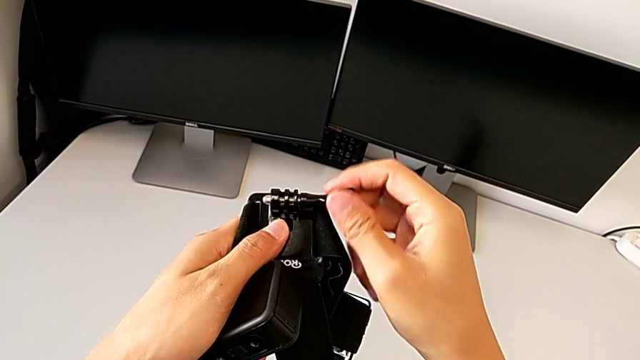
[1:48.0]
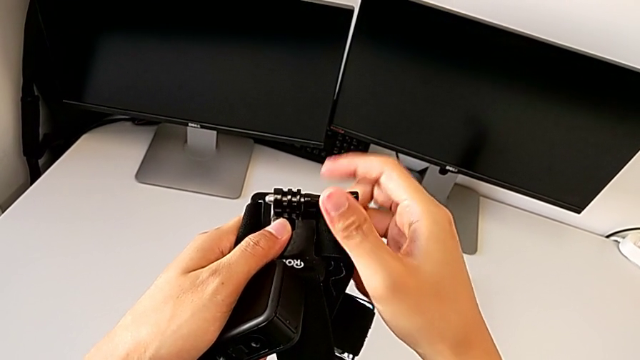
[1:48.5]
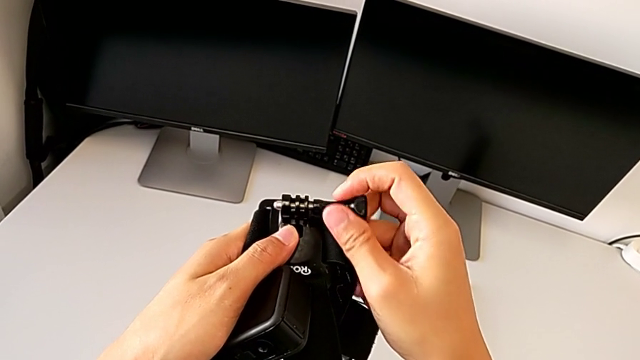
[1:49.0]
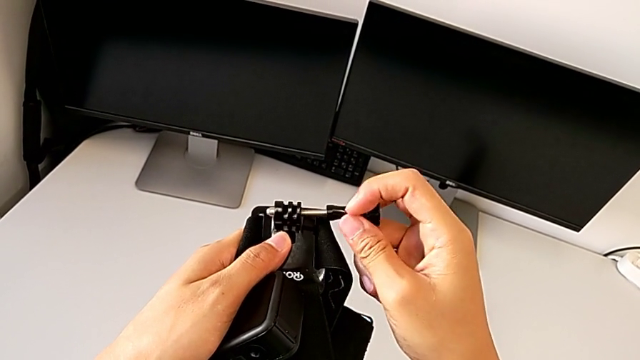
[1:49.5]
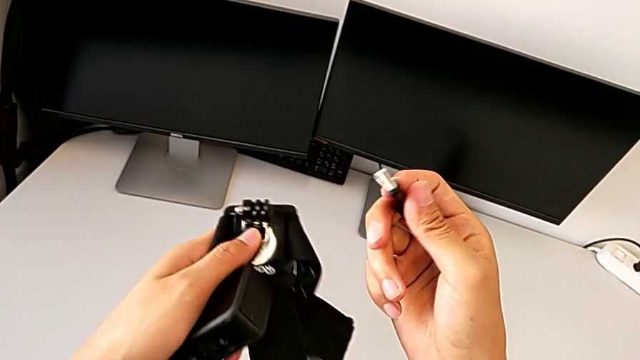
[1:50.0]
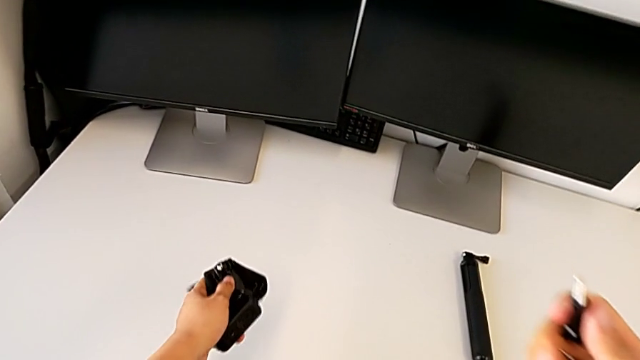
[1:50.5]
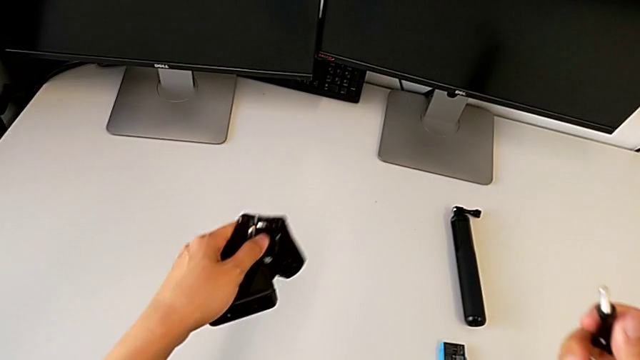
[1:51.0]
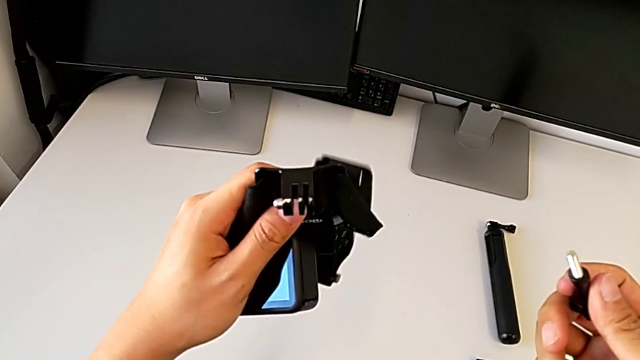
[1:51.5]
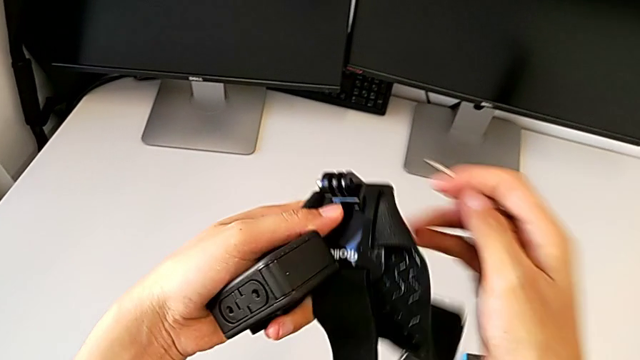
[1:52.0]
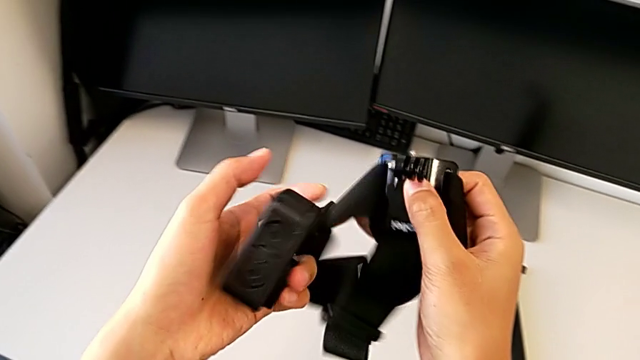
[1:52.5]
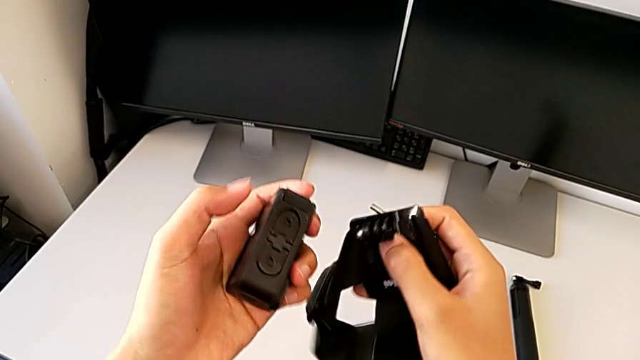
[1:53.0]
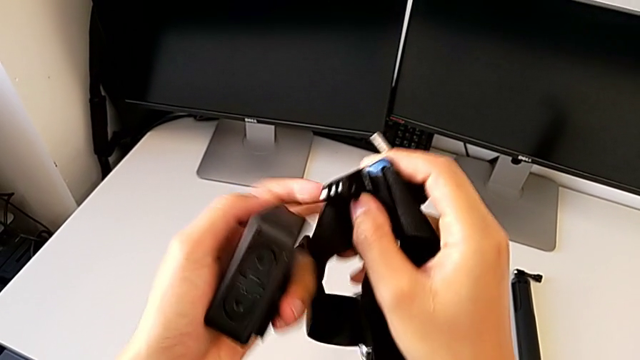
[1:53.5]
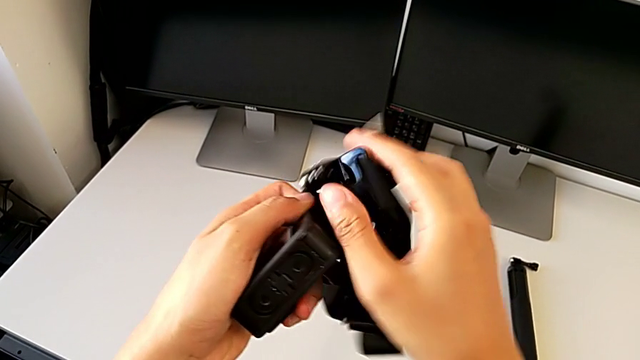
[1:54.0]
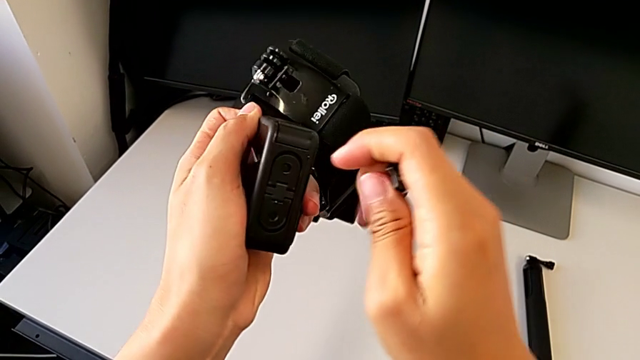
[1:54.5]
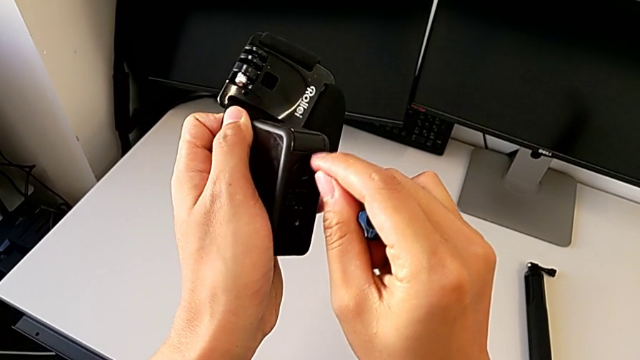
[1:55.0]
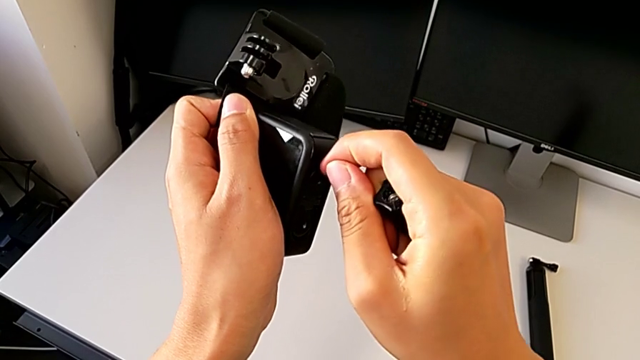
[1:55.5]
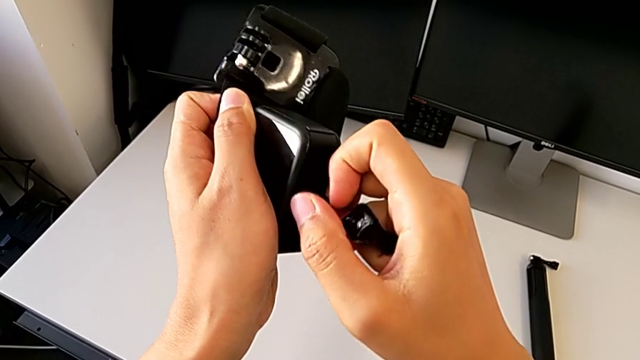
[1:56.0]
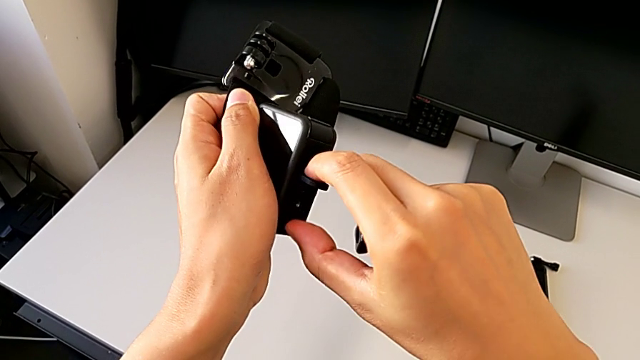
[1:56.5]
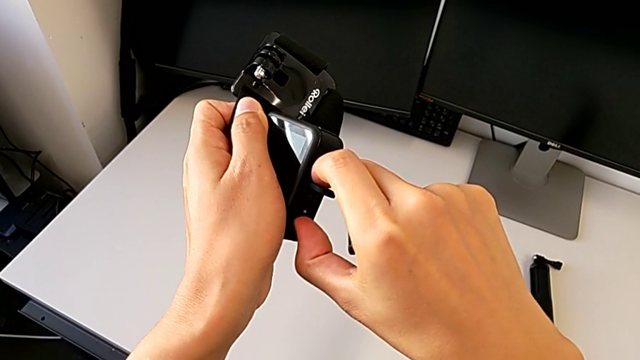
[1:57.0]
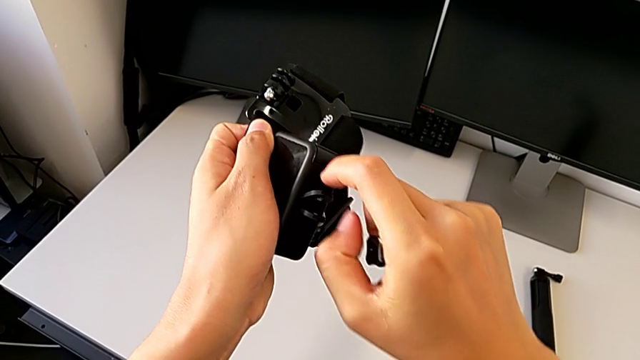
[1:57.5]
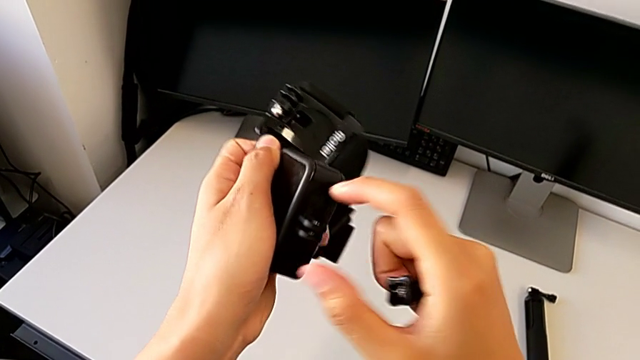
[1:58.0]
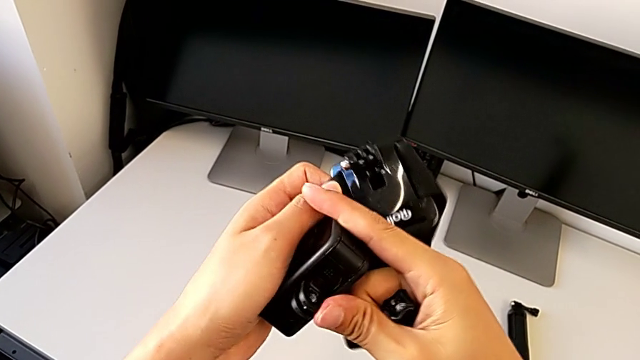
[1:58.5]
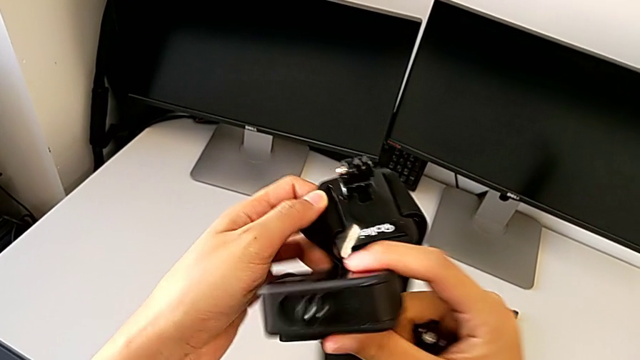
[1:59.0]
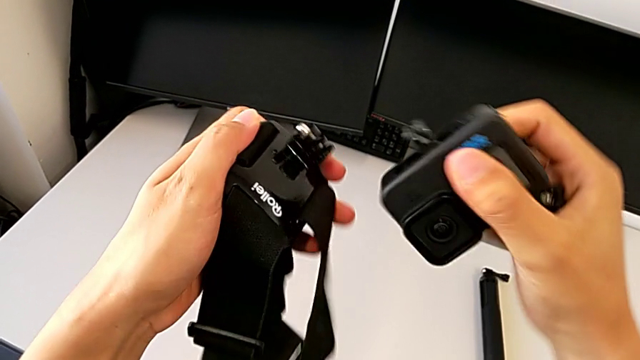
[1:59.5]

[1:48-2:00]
The camera wearer is assembling the strap in the GoPro. They unscrew the black screw, open the first mount tabs and open the second mount tabs.

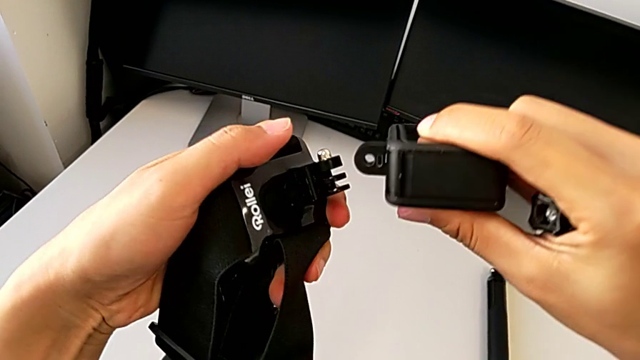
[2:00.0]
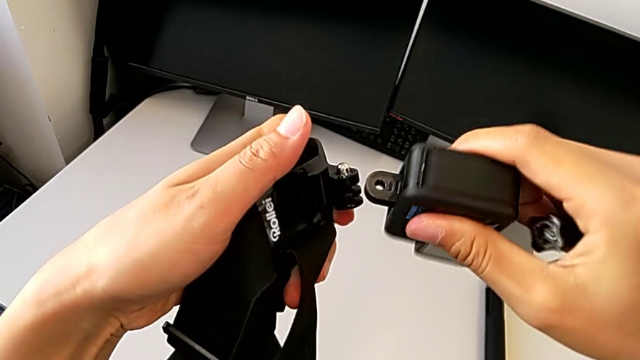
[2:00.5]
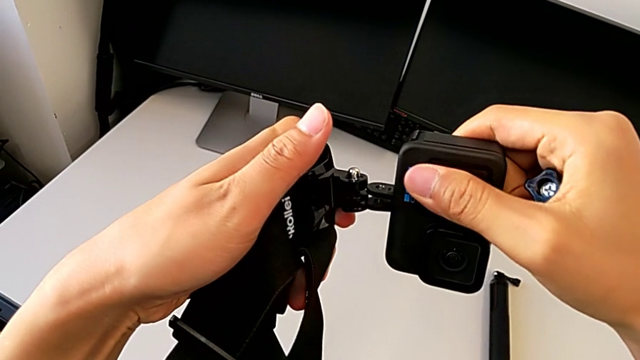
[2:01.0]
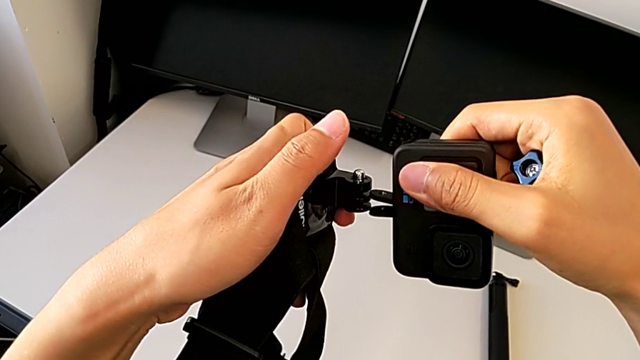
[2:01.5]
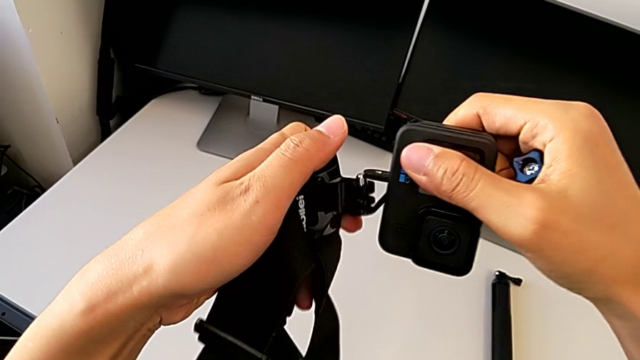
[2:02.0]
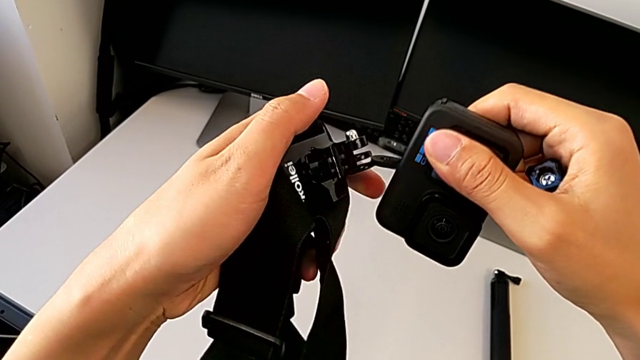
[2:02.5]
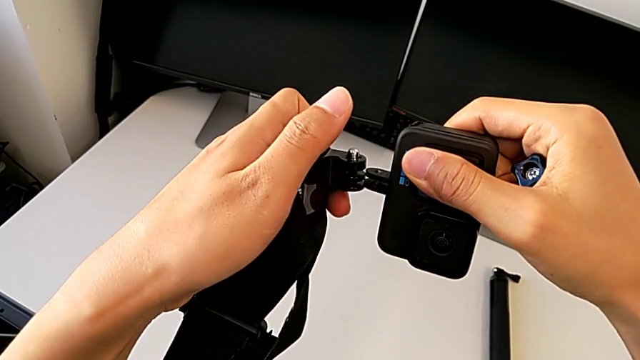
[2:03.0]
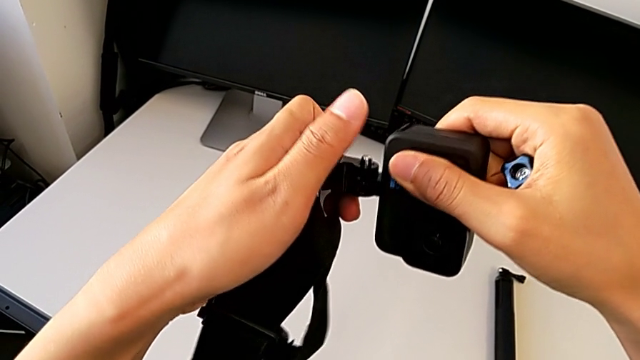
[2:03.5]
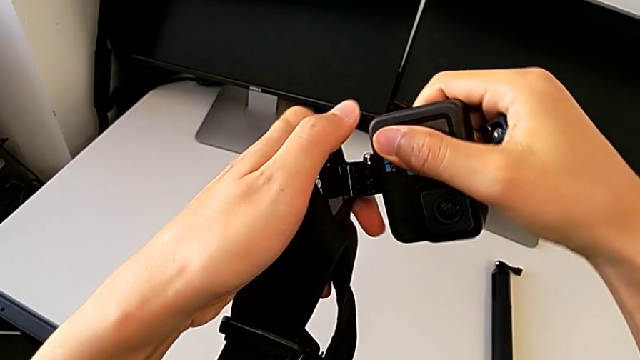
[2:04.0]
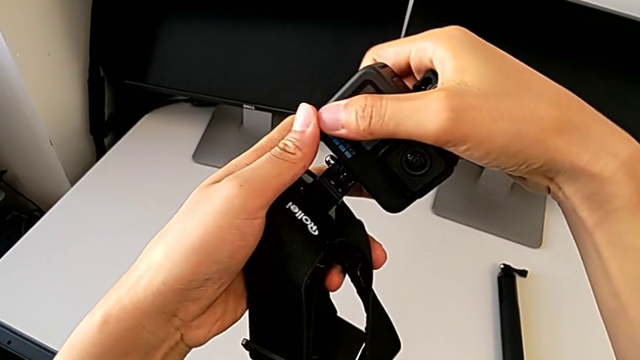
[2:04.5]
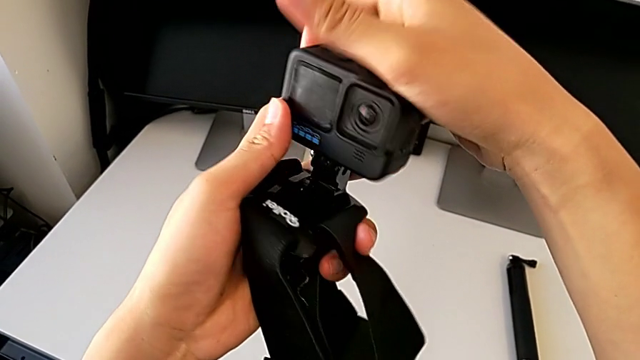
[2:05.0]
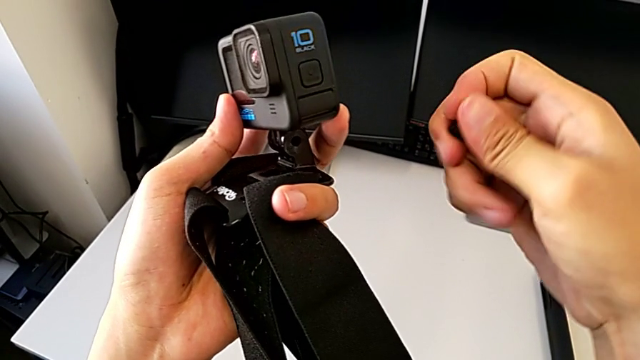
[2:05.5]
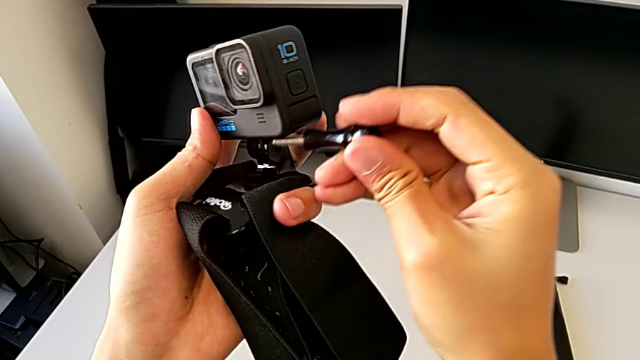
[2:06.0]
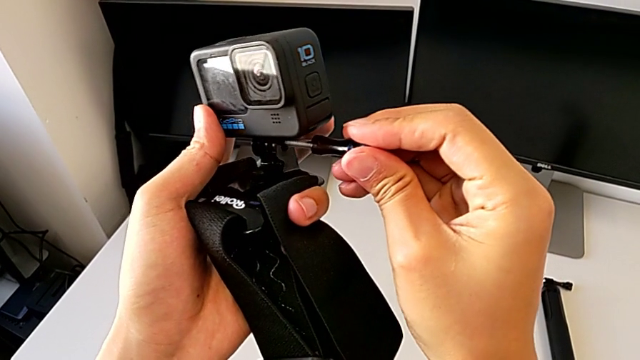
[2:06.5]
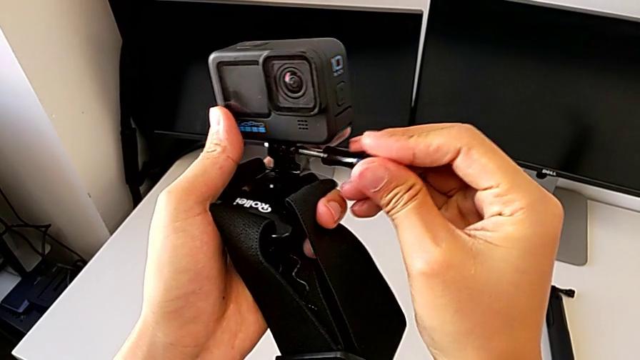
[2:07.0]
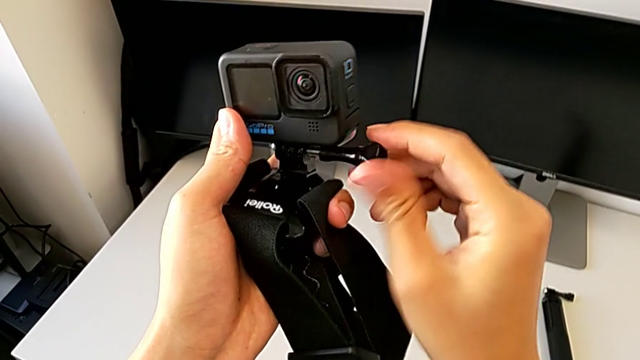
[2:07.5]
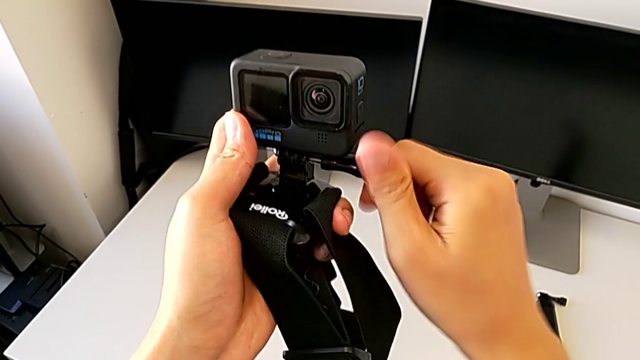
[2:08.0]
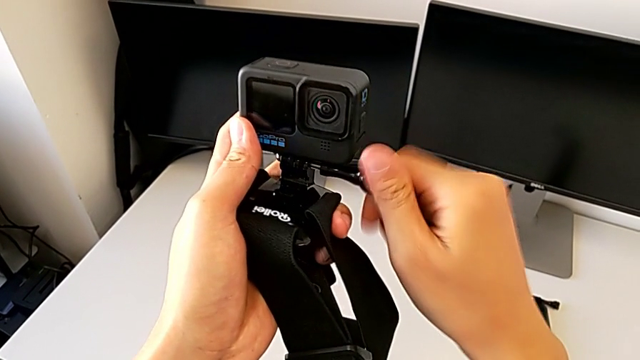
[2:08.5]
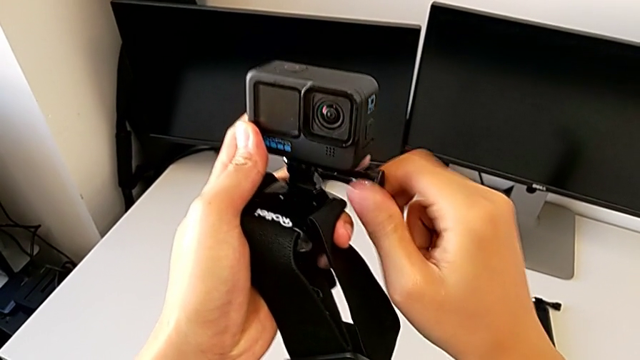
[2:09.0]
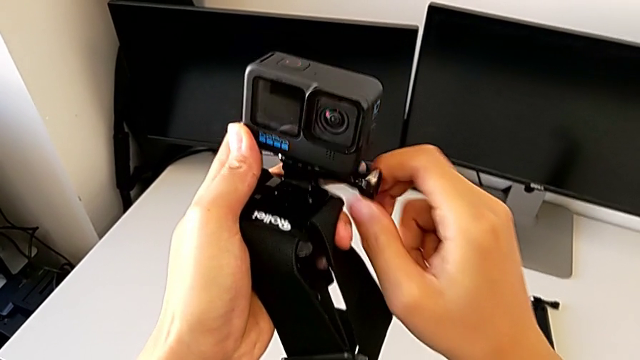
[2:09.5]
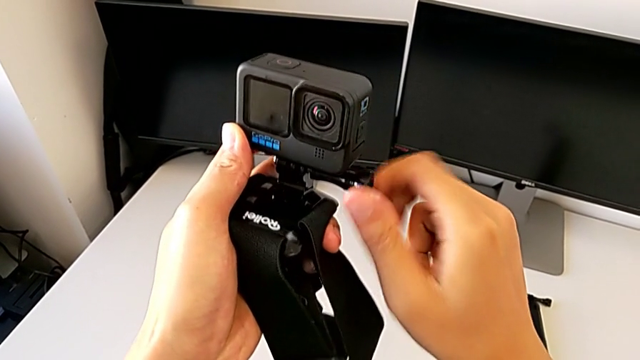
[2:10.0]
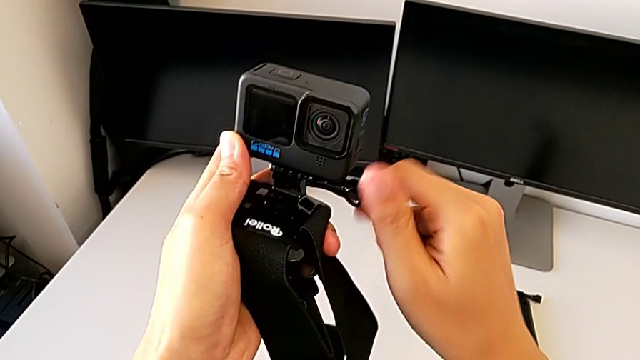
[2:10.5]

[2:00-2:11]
The camera wearer is assembling the strap in the GoPro. They assemble the GoPro and begin to screw the black screw.
